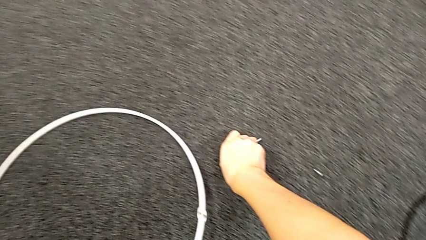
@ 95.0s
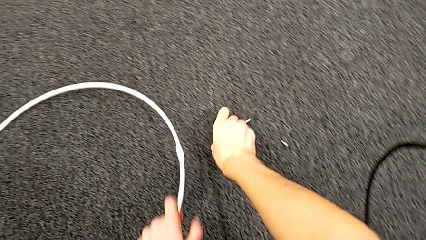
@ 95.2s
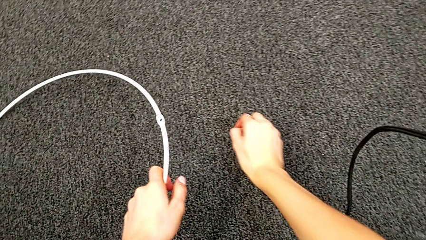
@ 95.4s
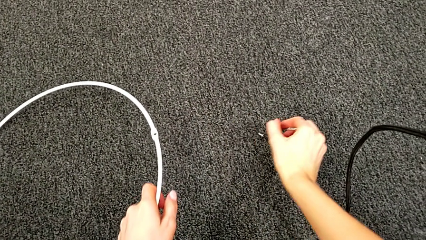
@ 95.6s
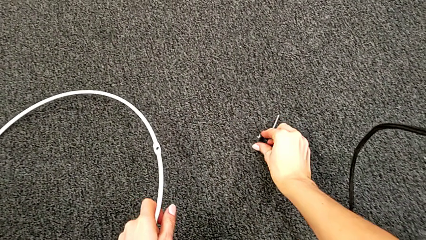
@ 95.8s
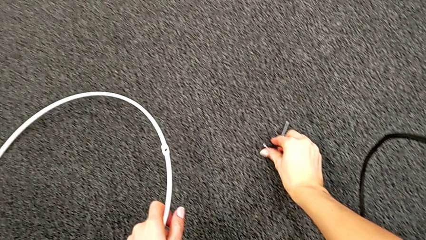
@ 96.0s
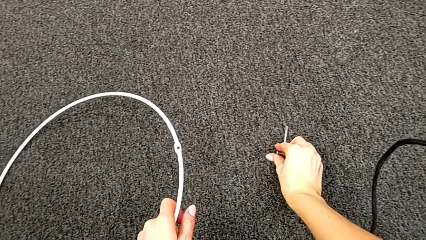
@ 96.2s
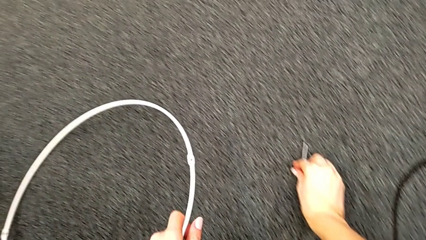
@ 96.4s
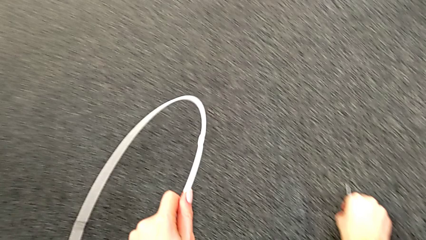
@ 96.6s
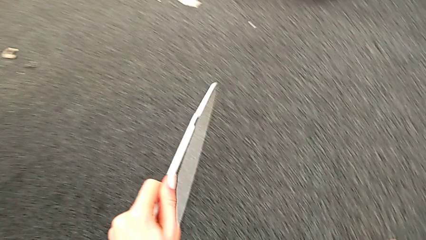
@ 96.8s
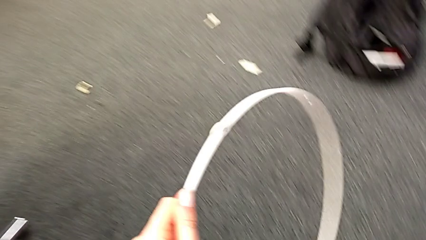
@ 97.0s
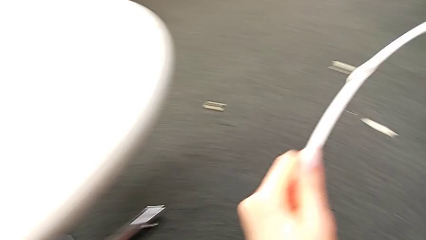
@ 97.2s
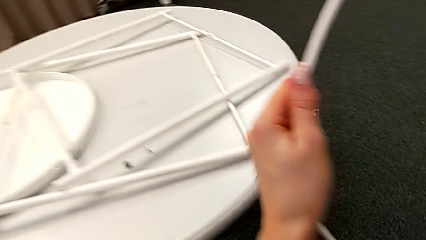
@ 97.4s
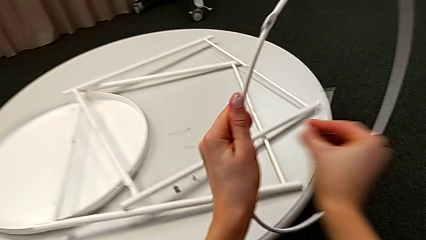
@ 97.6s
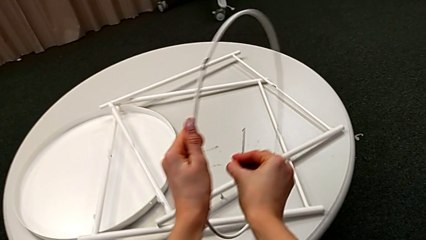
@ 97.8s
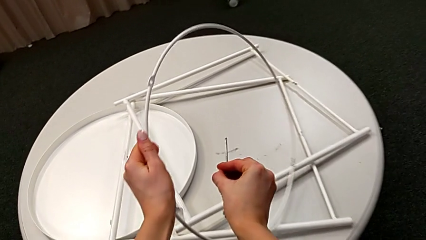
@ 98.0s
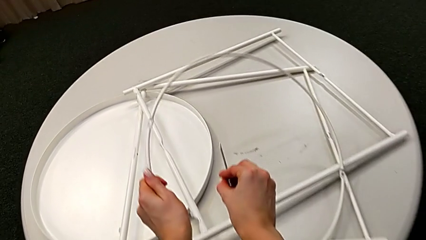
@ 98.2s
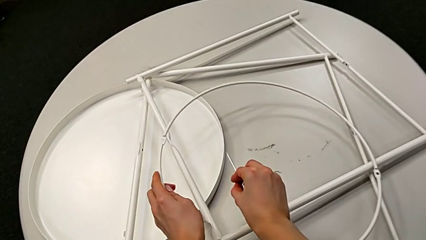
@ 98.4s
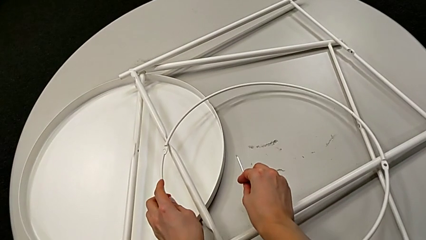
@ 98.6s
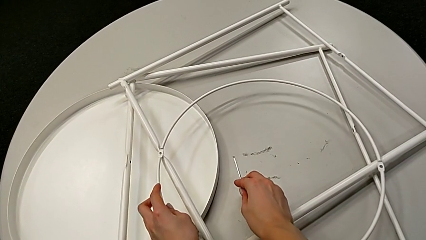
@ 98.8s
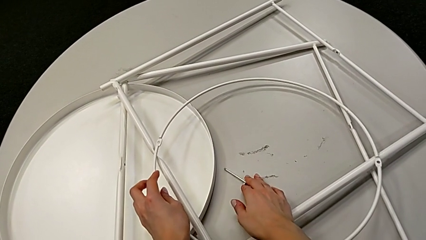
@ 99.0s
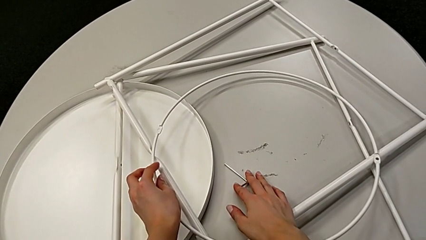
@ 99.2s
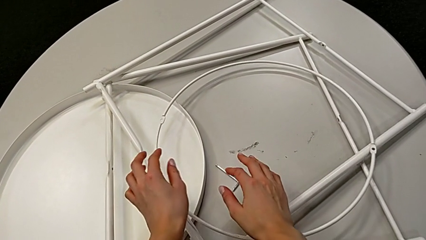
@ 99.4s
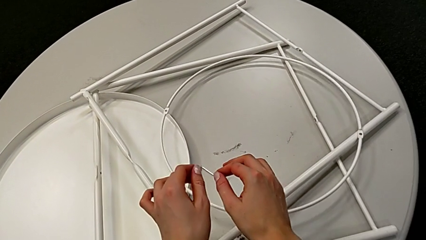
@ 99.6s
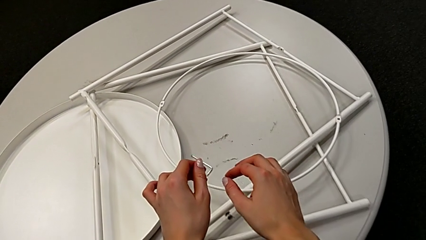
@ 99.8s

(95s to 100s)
The camera wearer is disassembling the legs. They lift the circle with the left hand, grab the hex socket head with the right hand, place the circle with the left hand, place the Allen wrench with the right hand and place the hex socket head with the right hand.
